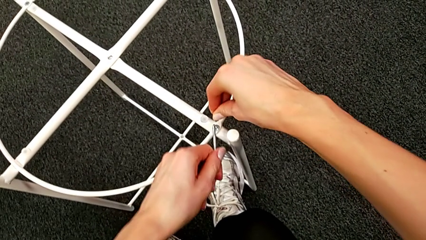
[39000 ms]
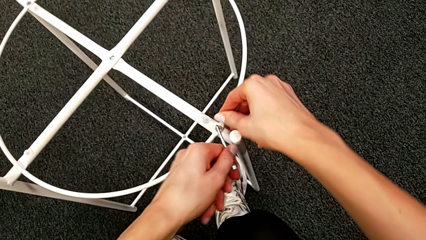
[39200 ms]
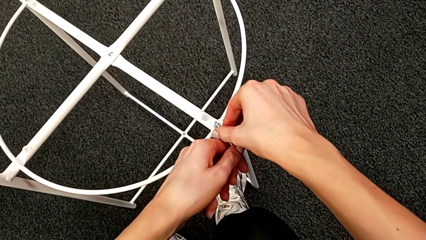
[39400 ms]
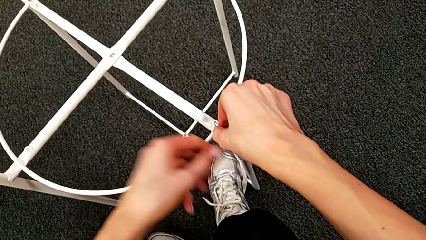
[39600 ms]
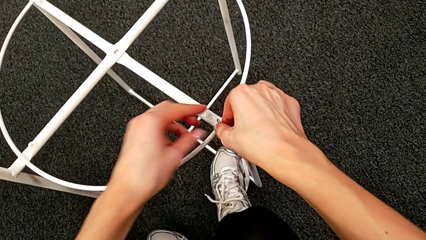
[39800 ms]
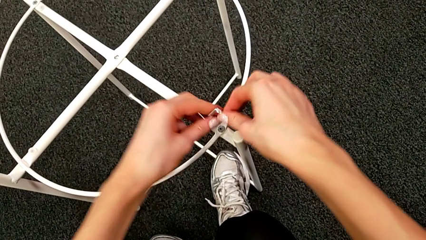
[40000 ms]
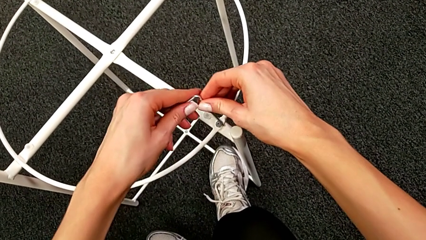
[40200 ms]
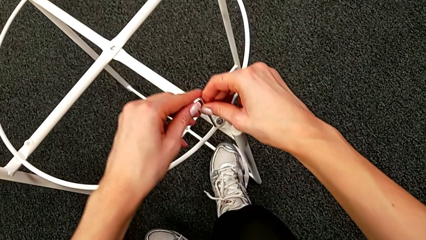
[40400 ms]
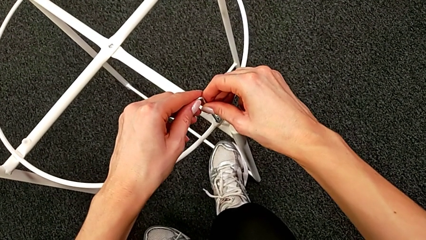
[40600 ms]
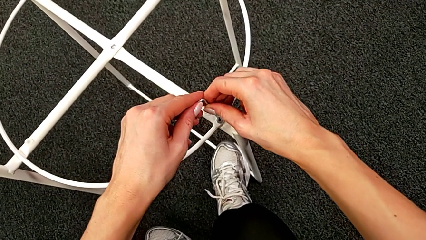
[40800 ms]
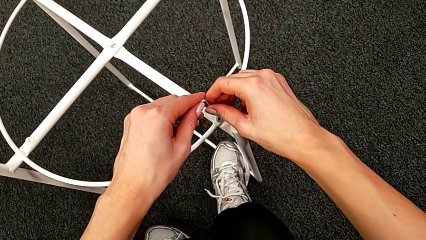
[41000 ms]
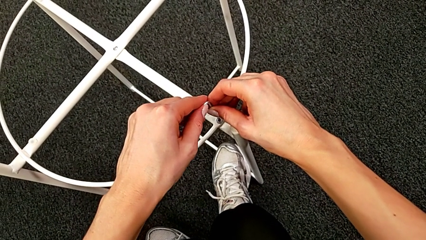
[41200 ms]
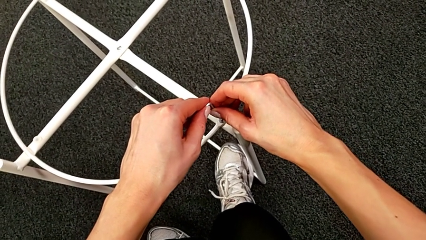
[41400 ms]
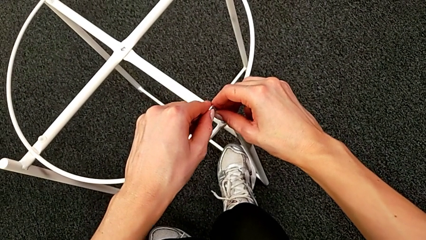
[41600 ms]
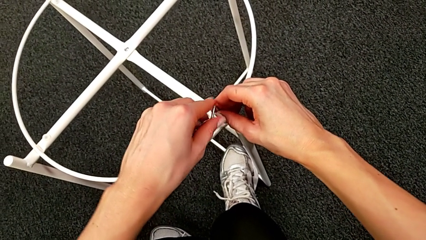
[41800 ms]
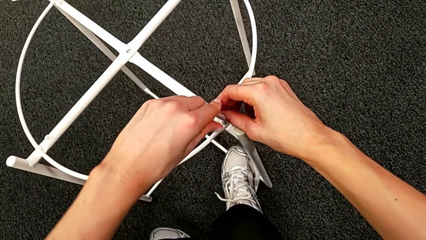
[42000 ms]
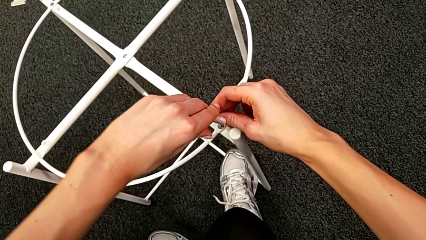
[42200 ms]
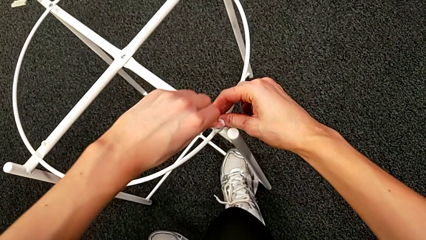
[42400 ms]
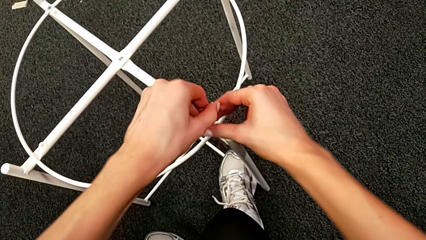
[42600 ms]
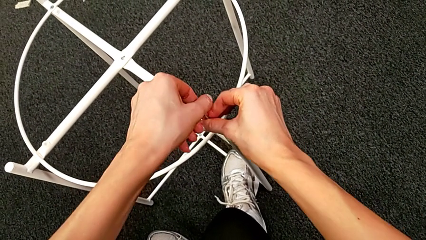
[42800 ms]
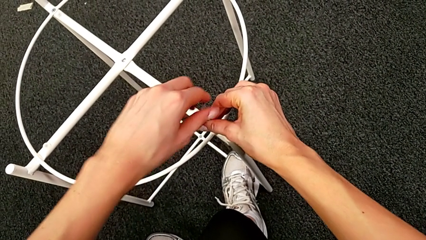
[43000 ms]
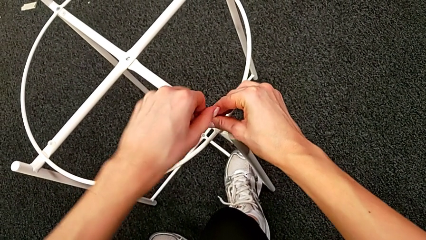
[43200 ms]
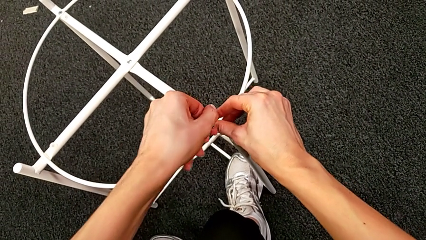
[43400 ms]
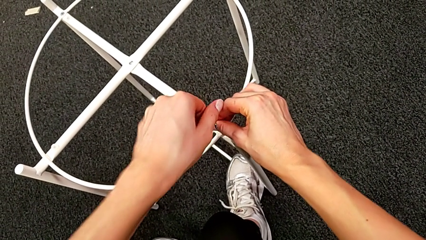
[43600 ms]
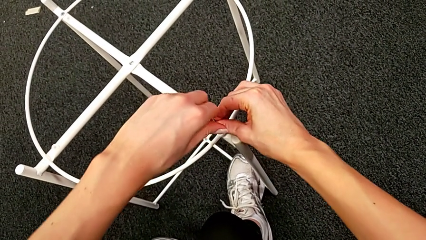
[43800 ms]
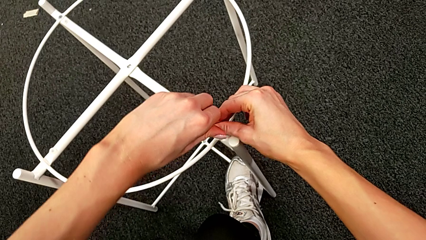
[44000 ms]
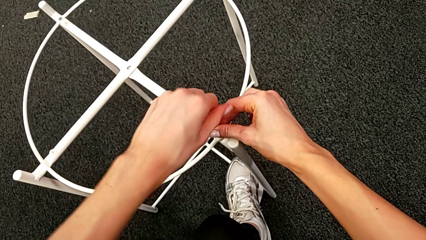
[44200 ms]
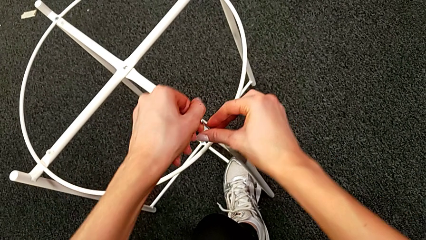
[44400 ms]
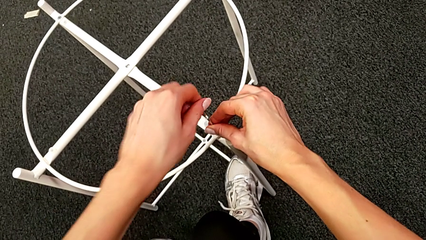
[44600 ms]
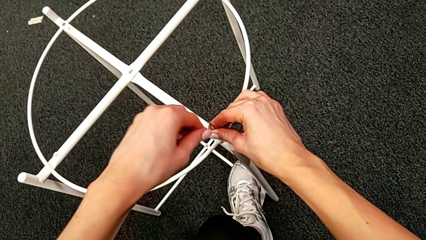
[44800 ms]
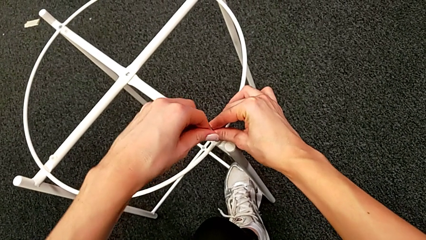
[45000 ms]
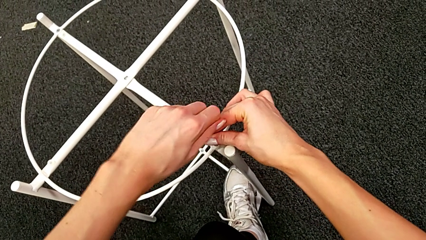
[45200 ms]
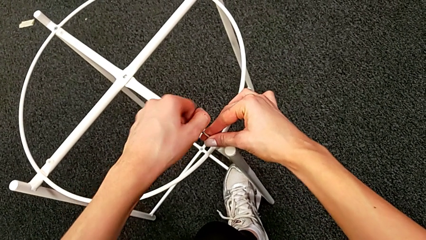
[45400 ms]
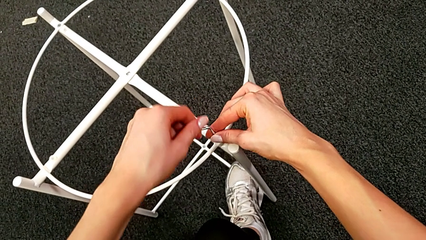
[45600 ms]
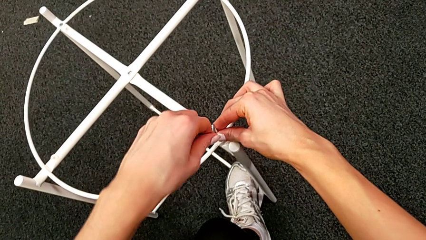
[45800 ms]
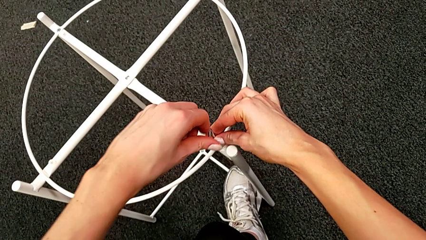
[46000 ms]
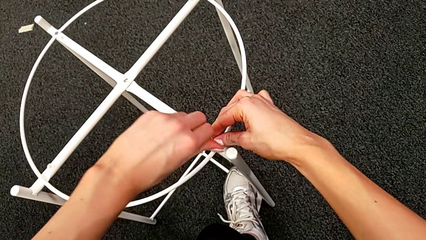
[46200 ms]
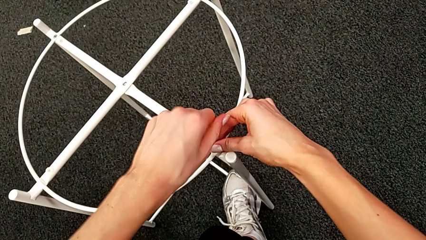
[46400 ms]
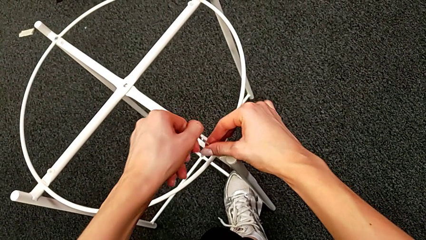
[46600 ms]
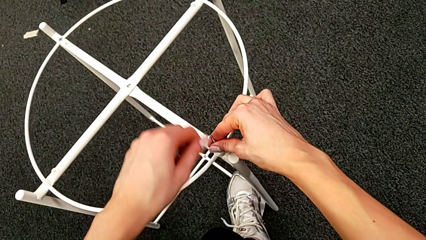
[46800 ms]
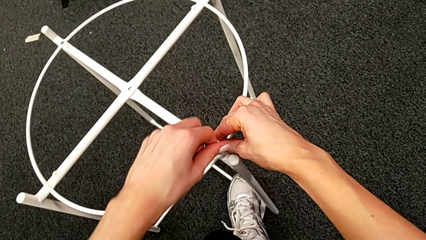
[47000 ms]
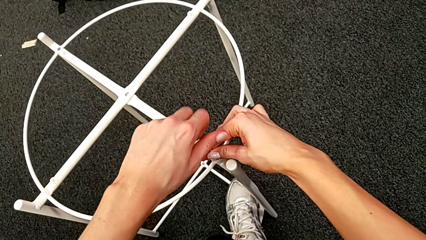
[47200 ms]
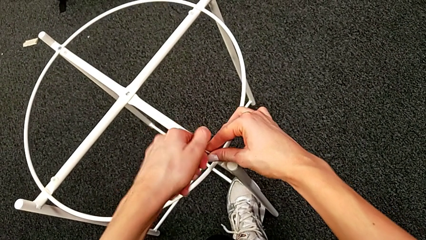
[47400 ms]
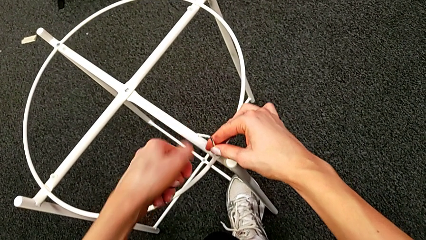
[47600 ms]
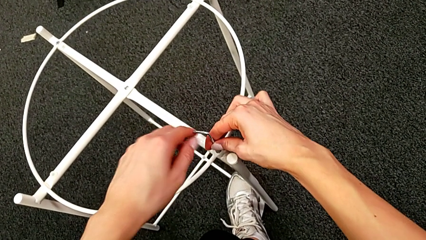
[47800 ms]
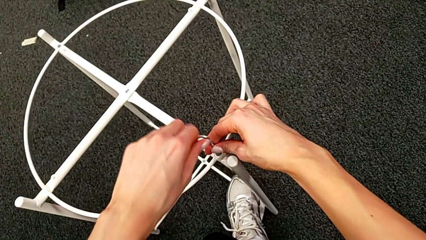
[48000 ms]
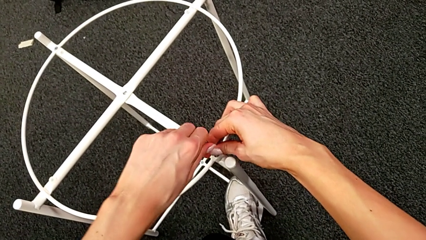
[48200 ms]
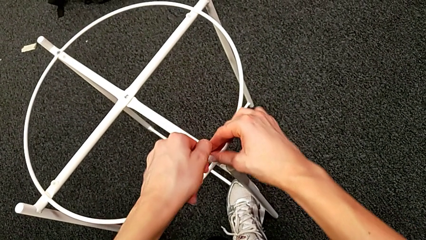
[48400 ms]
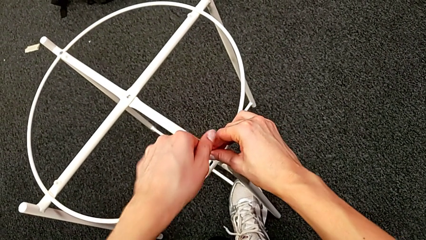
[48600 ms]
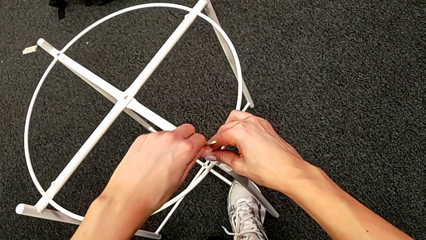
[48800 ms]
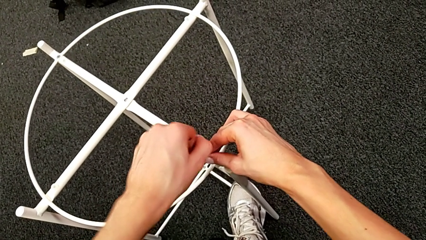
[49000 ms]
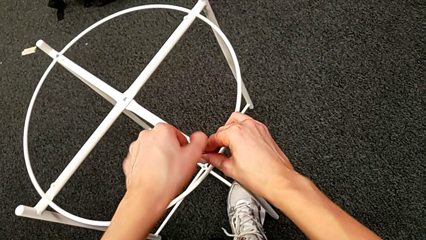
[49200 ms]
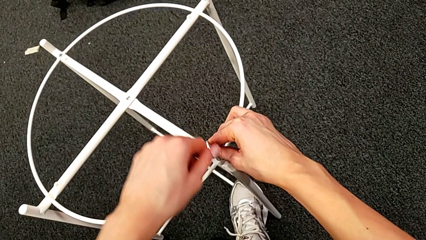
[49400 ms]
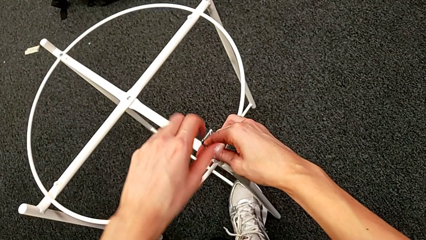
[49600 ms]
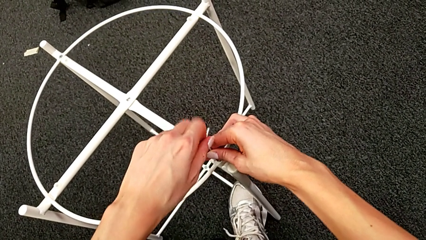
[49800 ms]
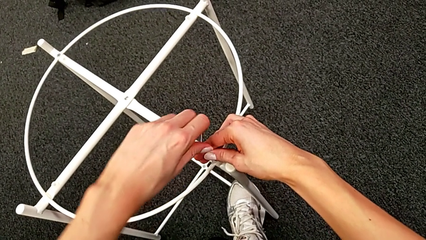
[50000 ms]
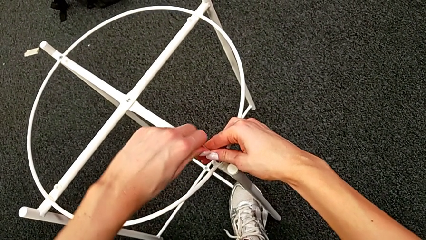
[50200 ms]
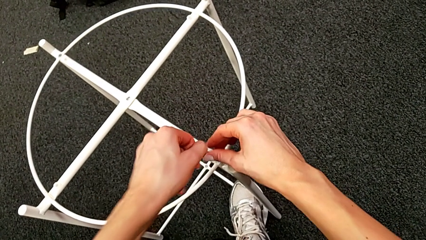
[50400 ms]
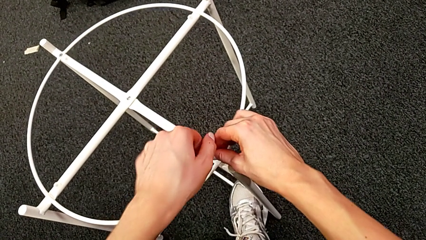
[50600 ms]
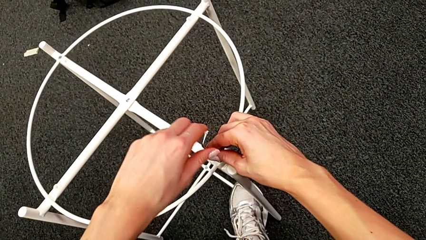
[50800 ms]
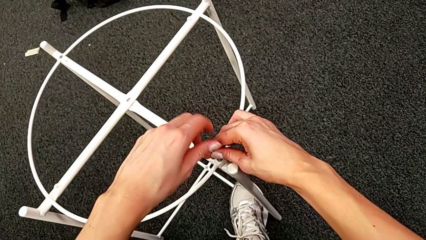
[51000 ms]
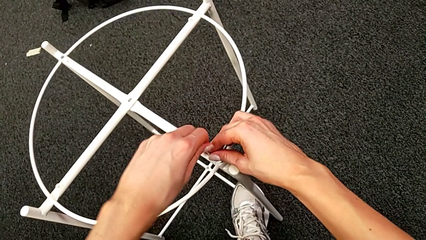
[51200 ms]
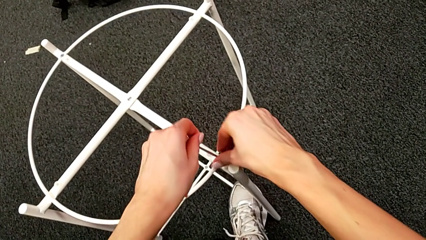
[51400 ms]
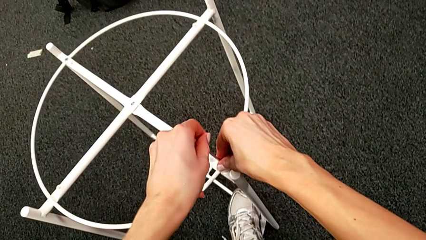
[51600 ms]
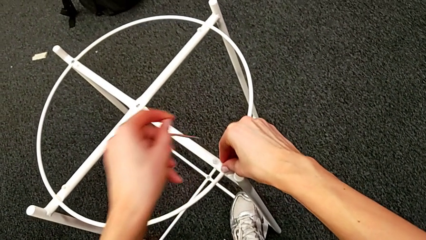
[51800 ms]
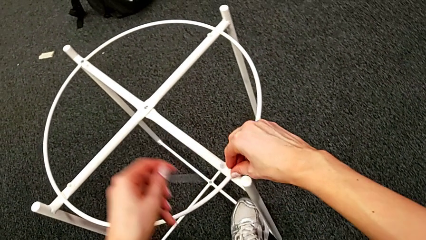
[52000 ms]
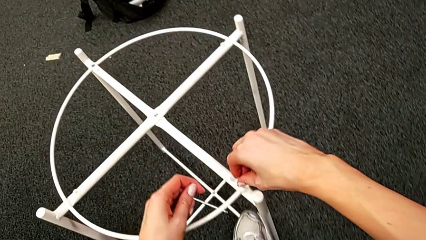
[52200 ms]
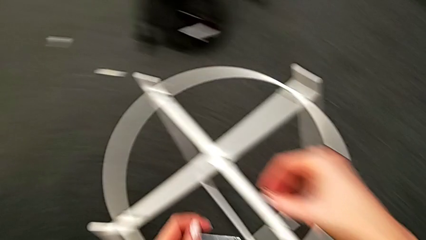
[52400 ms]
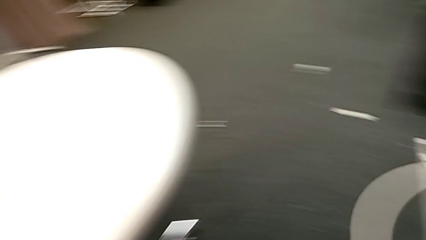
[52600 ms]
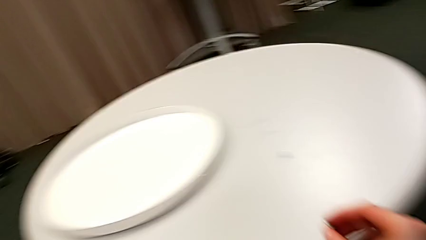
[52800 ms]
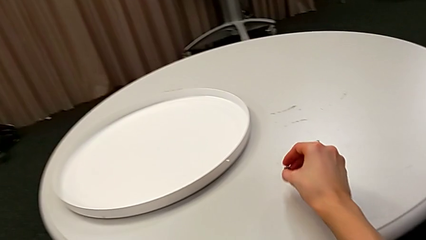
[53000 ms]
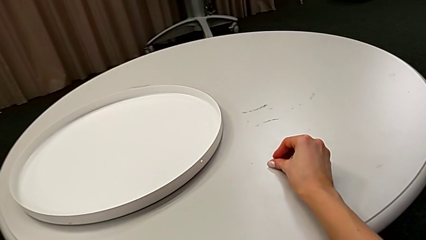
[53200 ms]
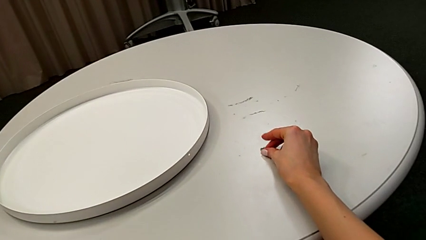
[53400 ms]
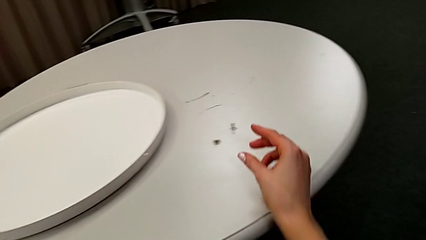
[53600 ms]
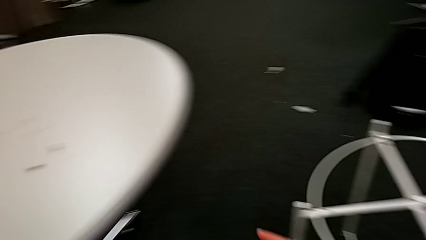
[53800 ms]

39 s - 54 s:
The camera wearer is unscrewing the hex socket head. They keep unscrewing the hex socket head, withdraw the Allen wrench, disassemble the hex socket head and place it.

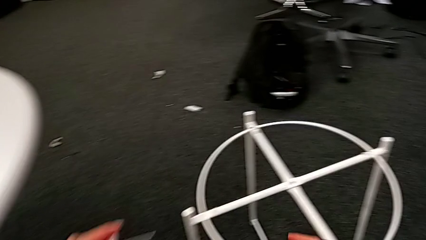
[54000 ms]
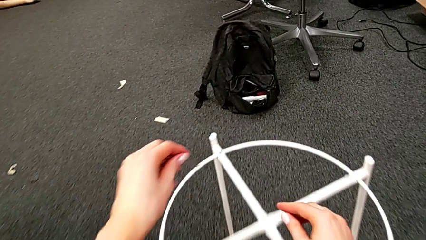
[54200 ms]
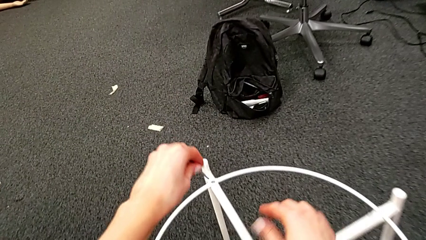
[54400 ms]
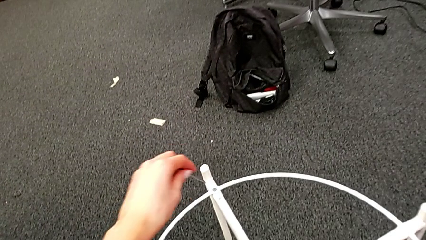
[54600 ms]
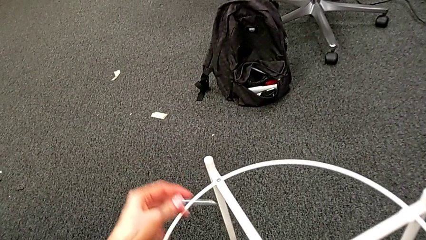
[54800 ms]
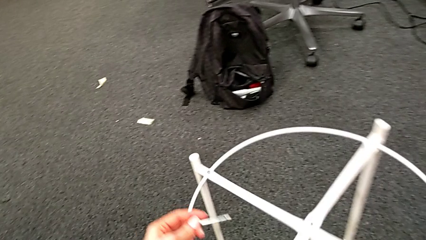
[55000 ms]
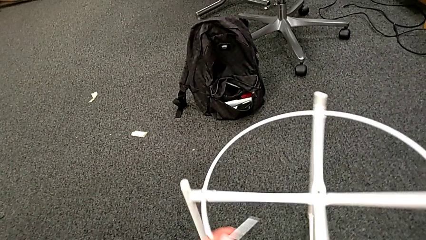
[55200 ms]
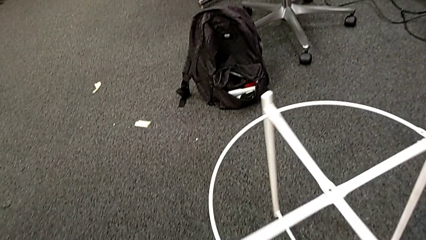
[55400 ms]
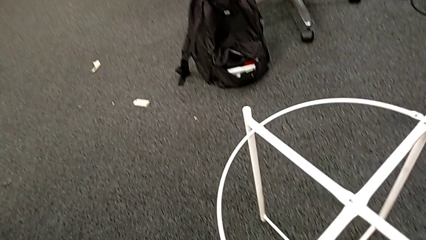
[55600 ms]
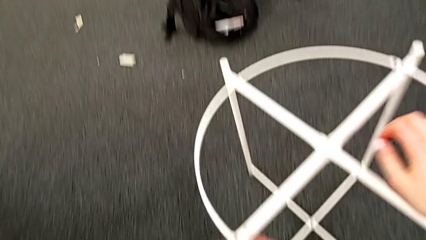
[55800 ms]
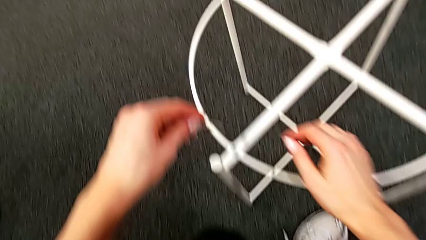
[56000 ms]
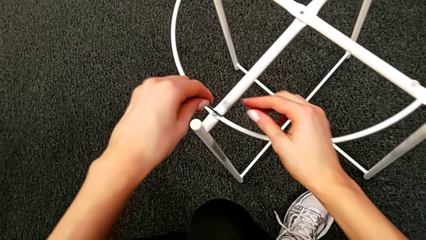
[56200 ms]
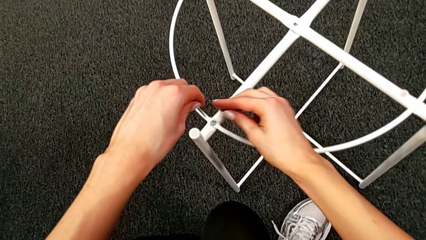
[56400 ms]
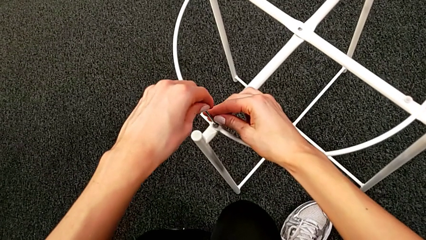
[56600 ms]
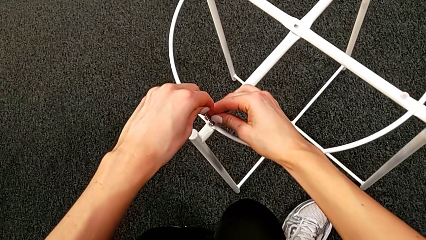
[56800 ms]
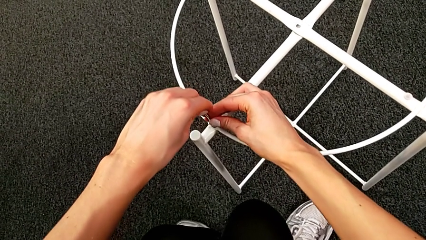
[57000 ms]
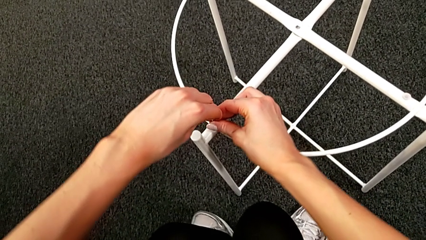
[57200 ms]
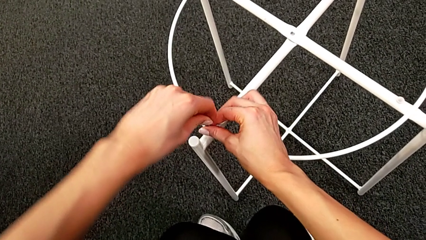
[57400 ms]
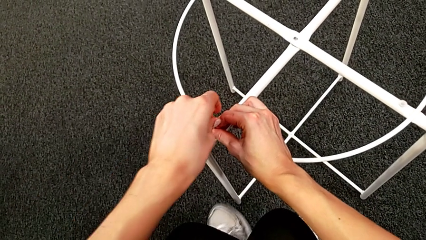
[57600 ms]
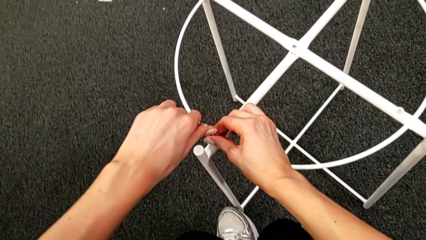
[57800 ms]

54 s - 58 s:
The camera wearer is unscrewing the hex socket head. They rotate the leg and insert the Allen wrench.
